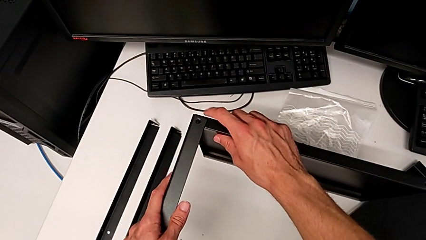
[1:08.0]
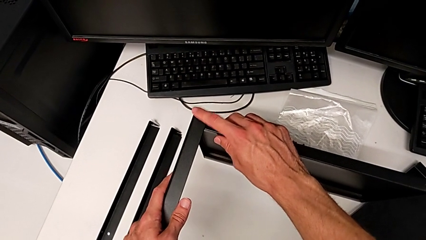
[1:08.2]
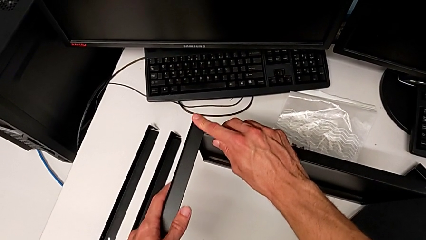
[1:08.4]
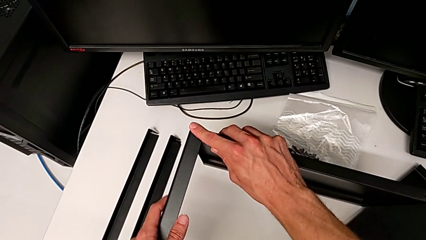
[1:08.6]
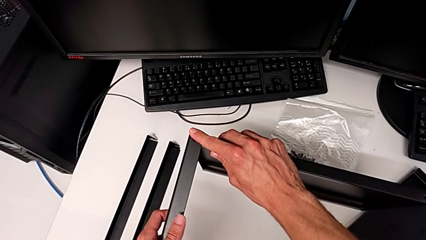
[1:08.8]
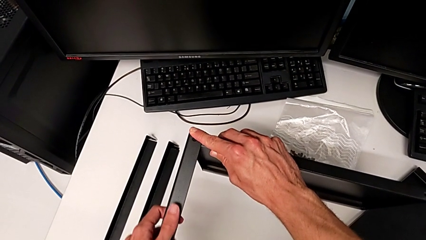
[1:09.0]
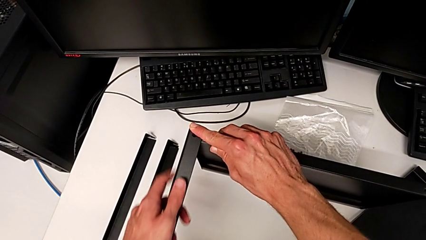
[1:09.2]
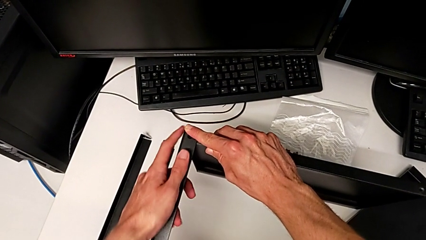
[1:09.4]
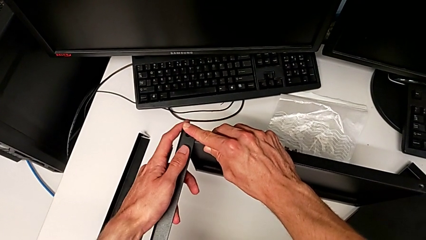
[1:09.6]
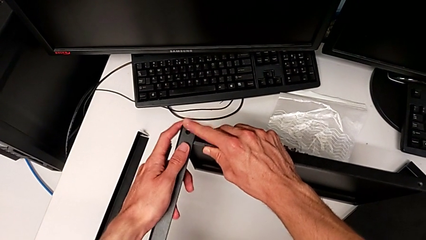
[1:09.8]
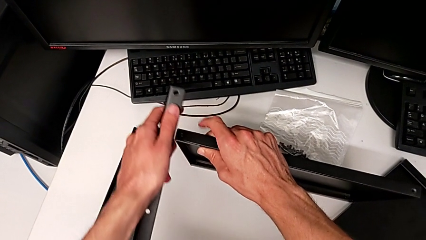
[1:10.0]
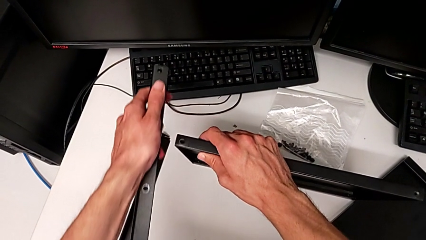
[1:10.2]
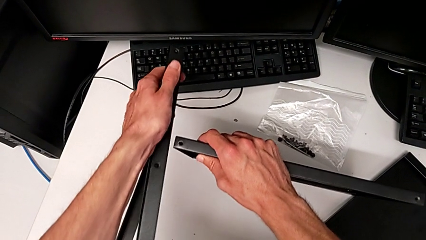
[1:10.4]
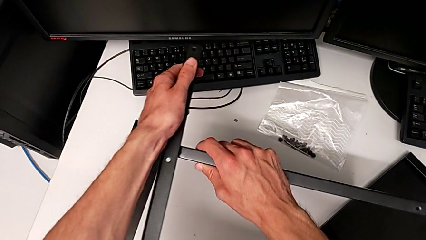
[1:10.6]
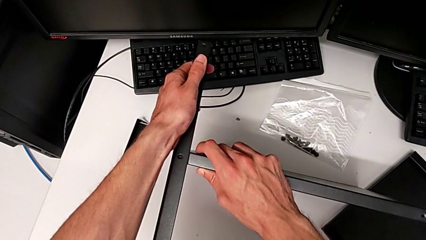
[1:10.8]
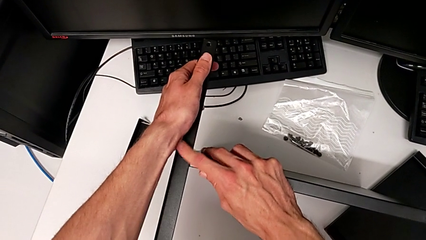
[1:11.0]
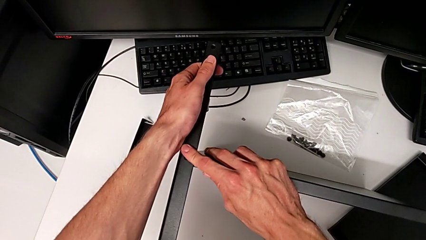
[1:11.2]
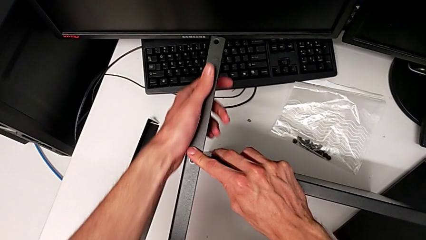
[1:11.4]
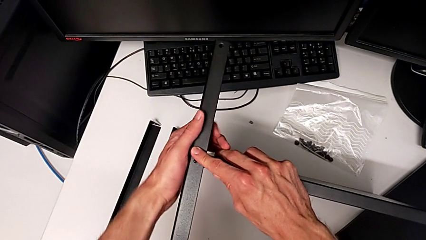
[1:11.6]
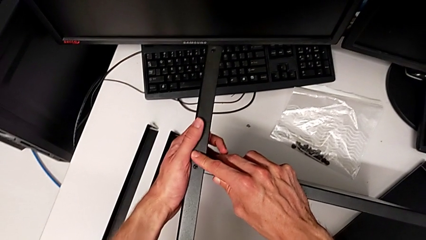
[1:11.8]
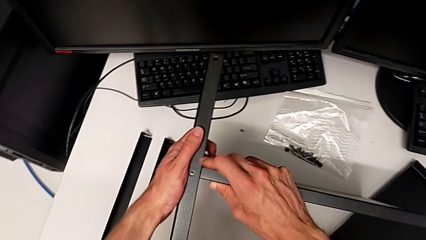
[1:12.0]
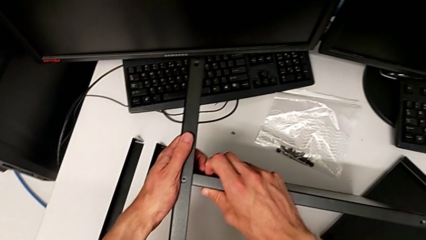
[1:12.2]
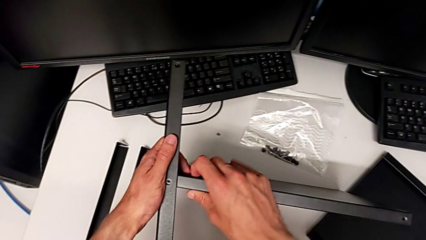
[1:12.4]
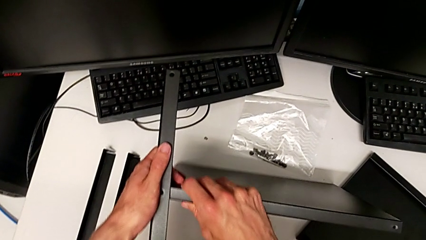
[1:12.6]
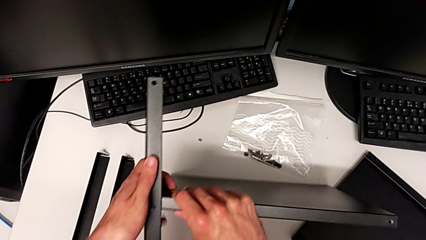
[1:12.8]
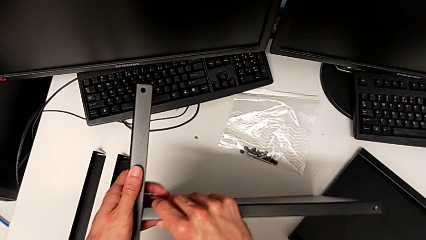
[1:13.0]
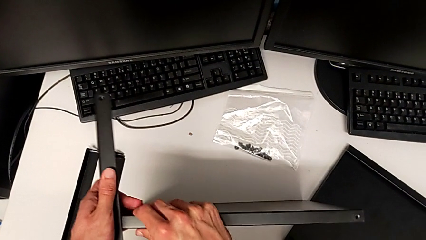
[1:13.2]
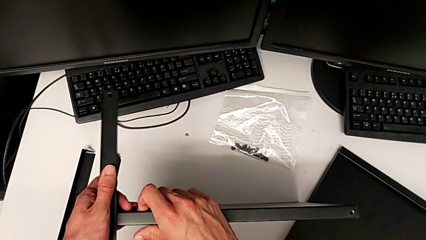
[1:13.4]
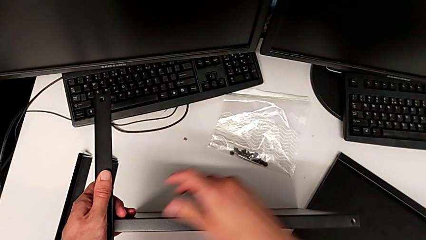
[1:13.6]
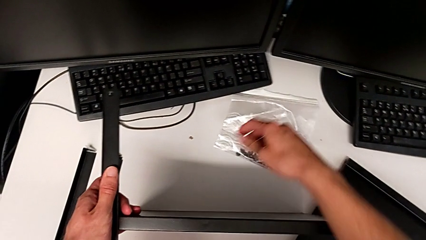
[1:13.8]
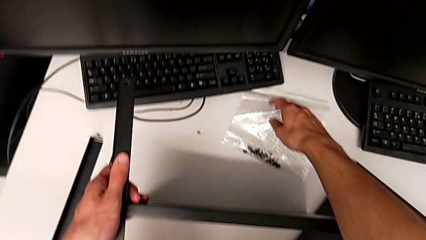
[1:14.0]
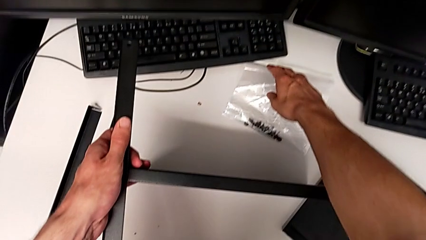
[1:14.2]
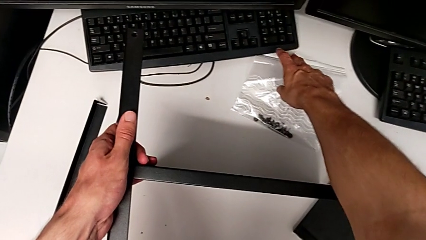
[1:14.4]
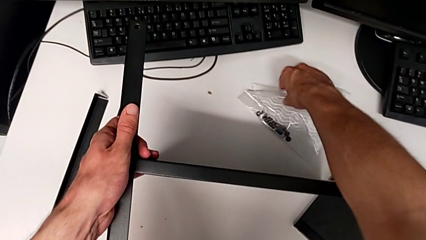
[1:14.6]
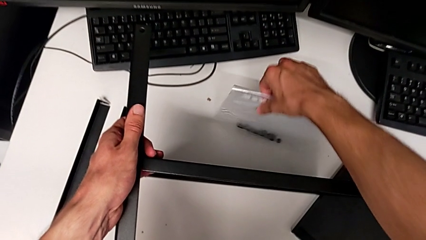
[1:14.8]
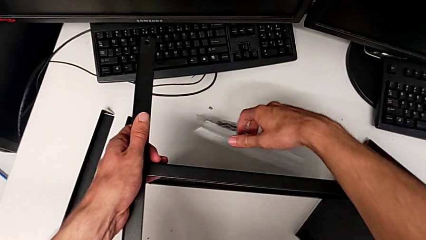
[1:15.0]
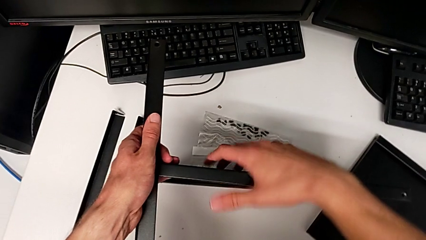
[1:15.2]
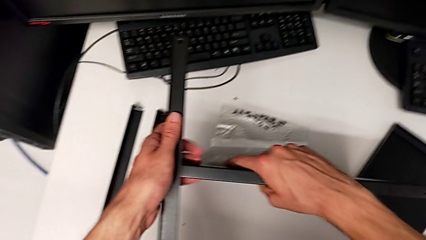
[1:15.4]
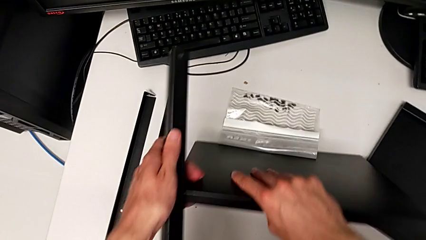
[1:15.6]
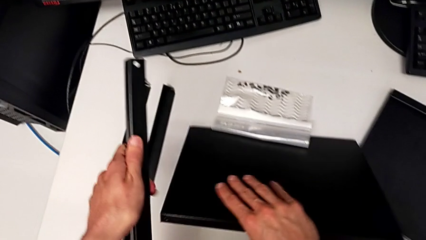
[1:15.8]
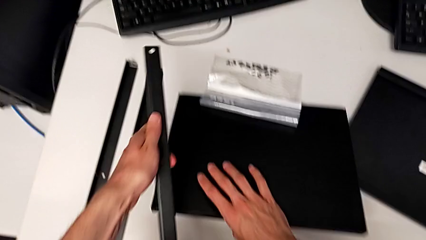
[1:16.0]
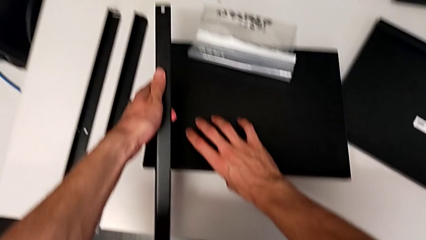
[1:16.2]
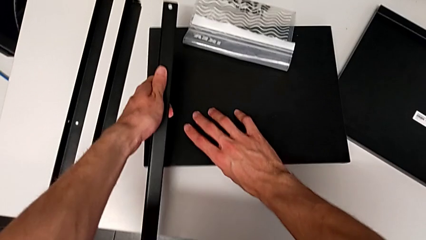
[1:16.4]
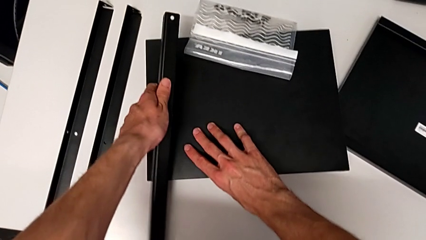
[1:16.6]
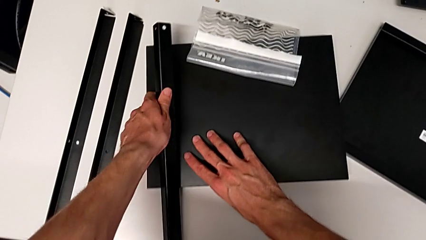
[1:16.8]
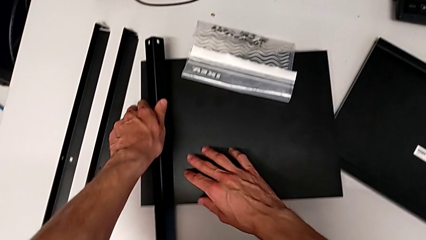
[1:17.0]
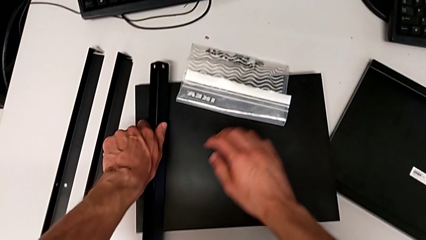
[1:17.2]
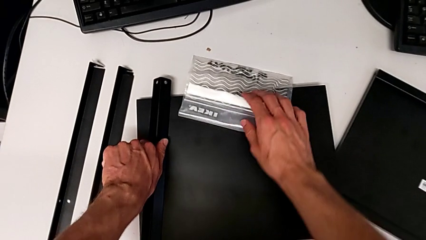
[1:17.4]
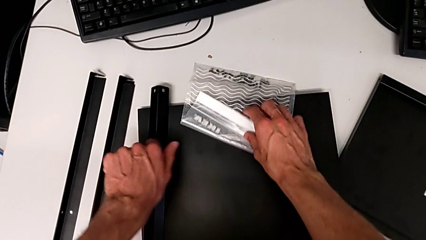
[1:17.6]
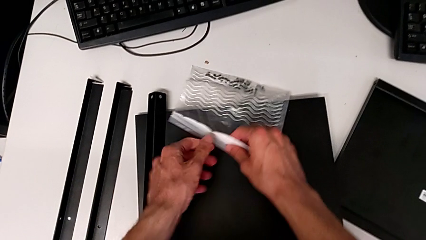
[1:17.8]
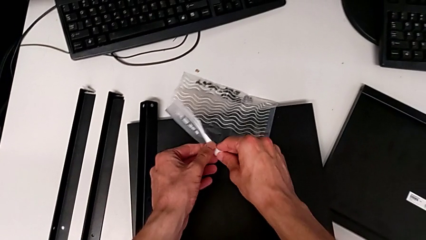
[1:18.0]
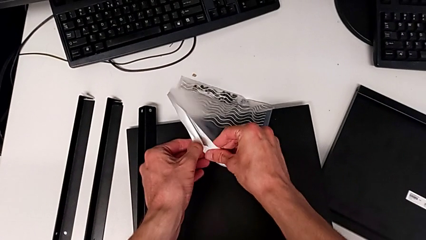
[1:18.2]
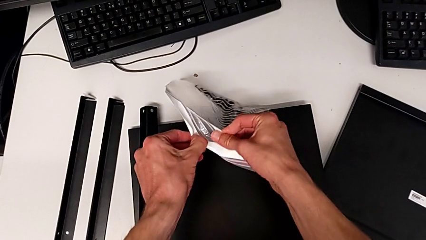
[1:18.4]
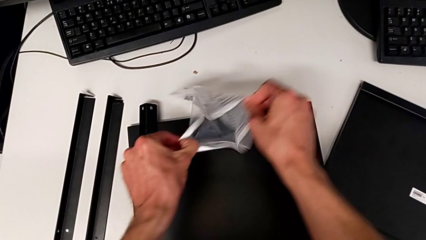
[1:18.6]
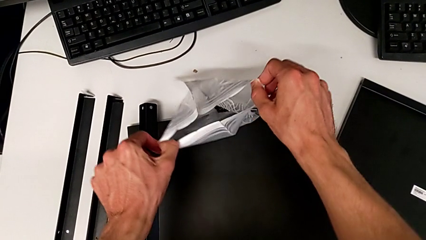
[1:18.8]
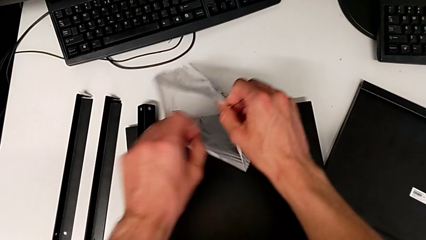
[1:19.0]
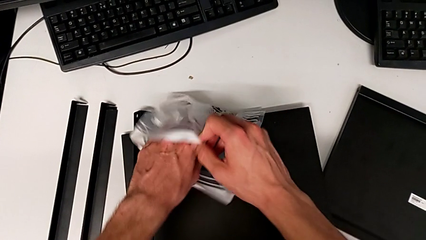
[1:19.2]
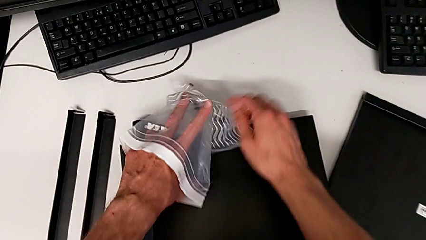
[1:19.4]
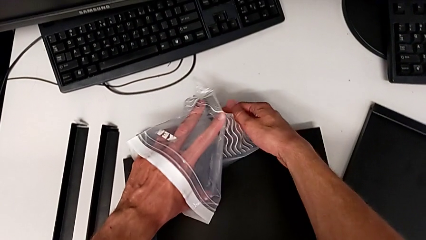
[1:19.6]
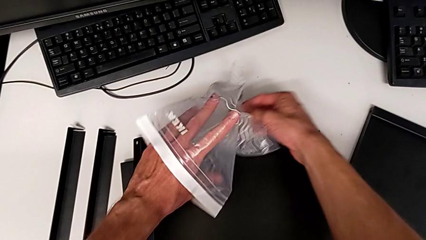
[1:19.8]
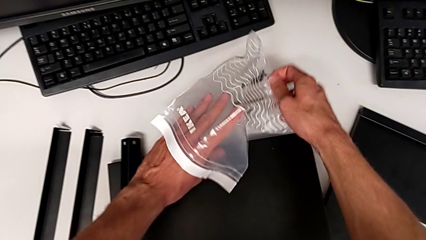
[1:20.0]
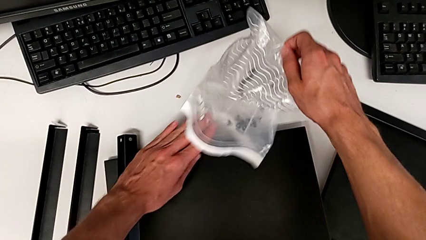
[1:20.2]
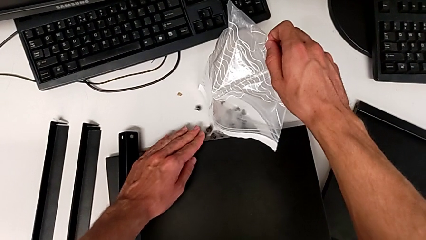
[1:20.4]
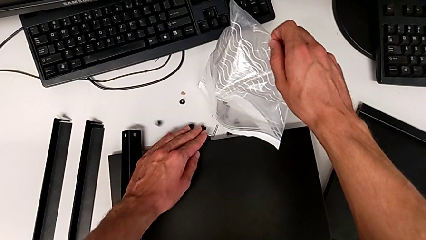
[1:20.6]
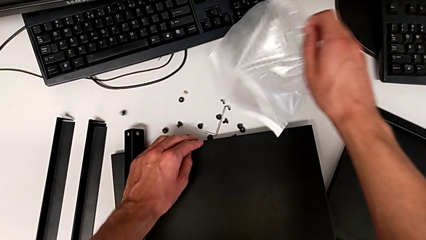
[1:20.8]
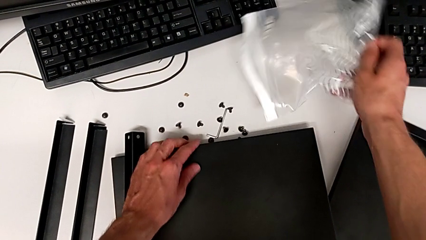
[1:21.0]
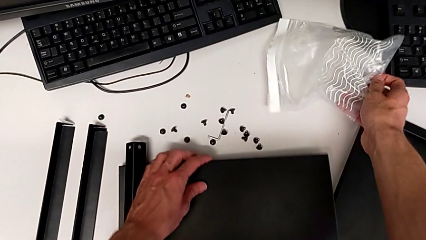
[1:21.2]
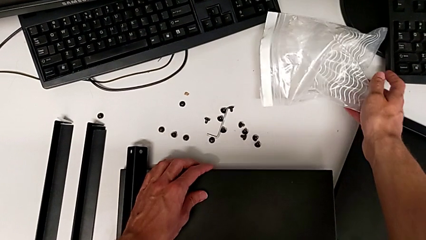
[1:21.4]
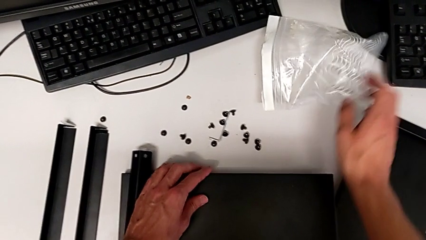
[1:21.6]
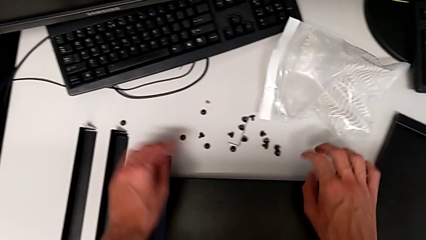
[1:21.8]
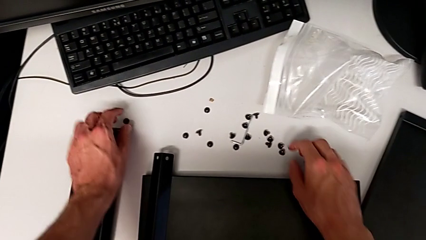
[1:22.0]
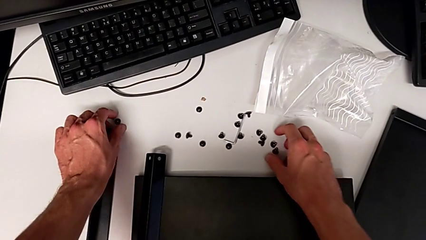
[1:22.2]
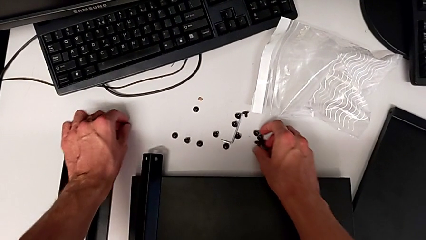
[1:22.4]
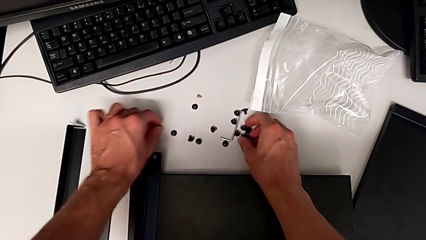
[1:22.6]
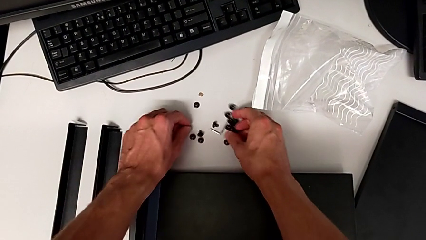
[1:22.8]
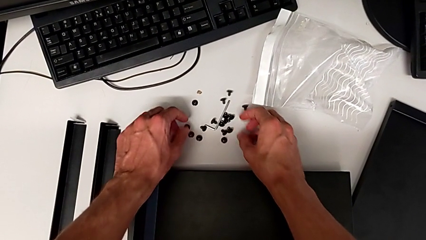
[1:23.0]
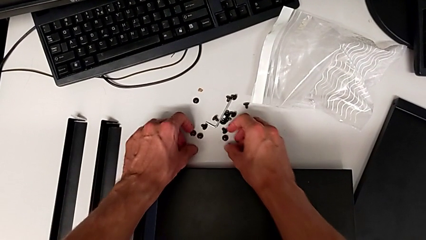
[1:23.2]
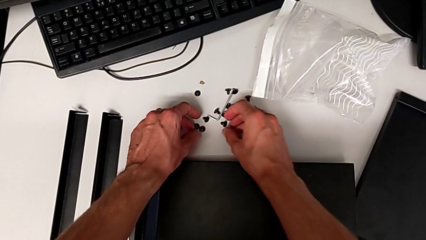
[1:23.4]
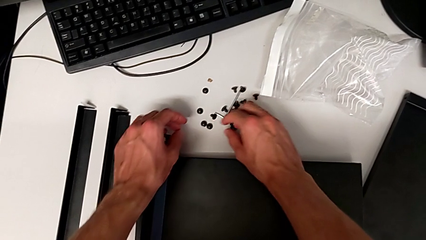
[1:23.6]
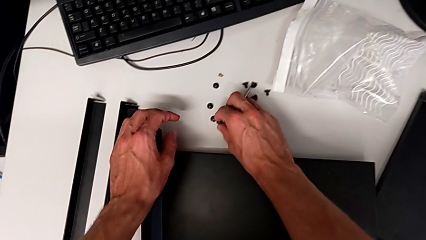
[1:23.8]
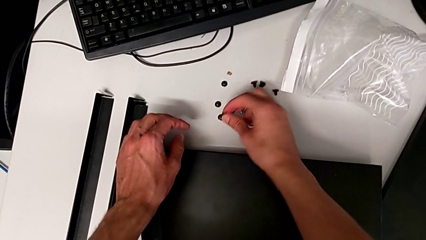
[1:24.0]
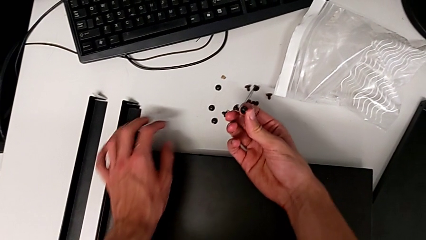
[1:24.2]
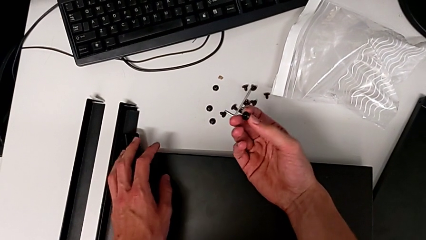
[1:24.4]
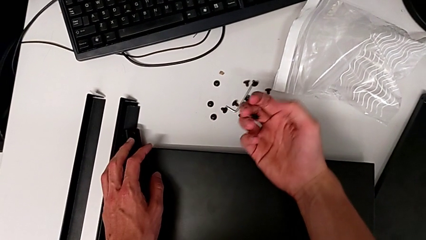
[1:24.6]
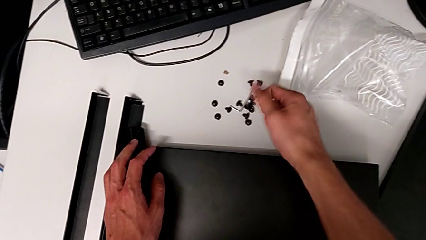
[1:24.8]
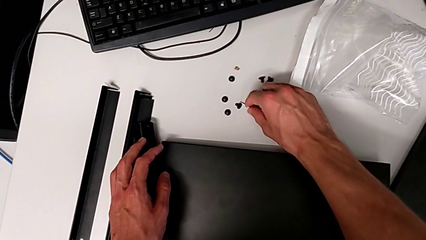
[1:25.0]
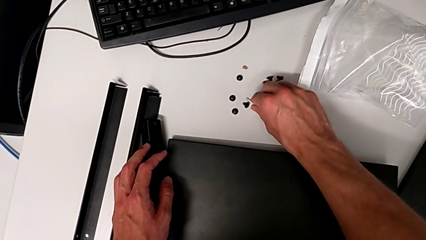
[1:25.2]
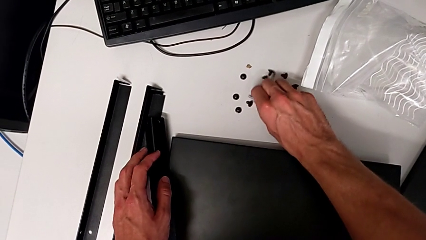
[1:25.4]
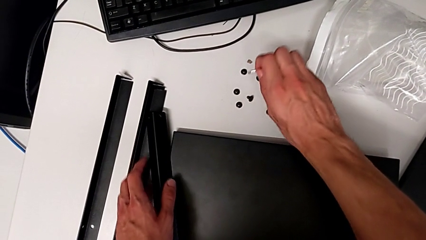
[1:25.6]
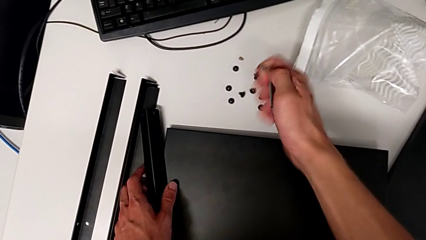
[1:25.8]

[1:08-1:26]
The camera wearer is assembling the first leg to the middle tray. They wrongly align the leg, align it, slide the bag, place the tray and the leg, open the bag, align the hex socket head and the Allen wrench, slide the tray with the left hand and place the bag with the right hand, align the hex socket head, grab it and grab the Allen wrench.
